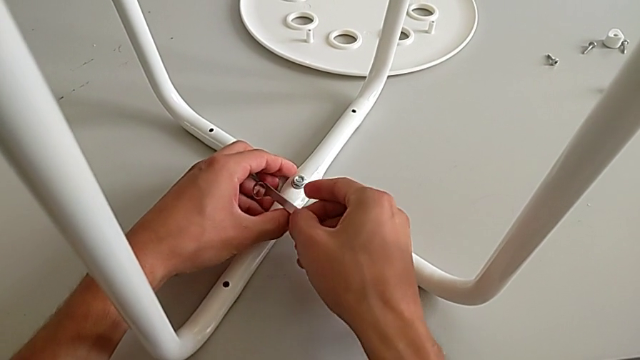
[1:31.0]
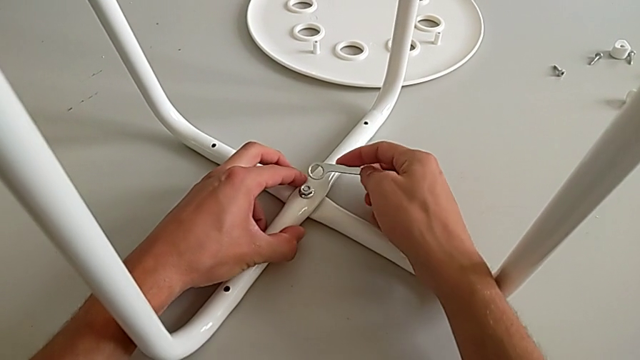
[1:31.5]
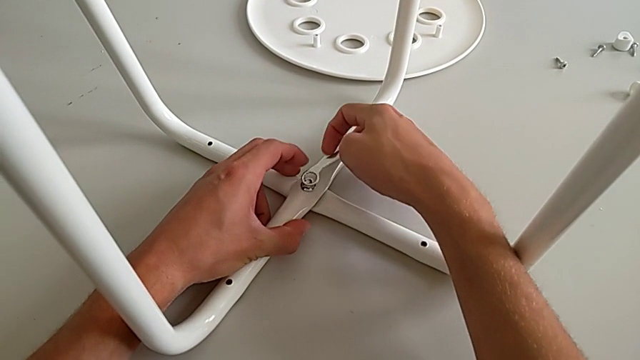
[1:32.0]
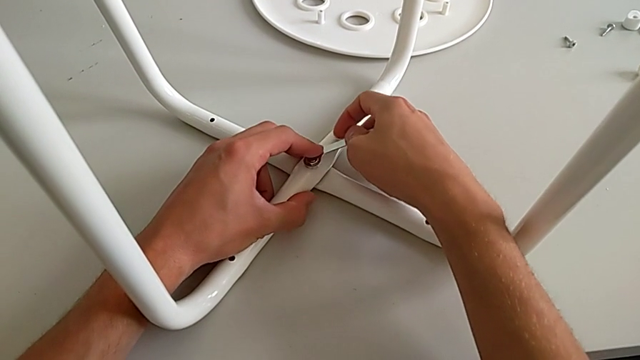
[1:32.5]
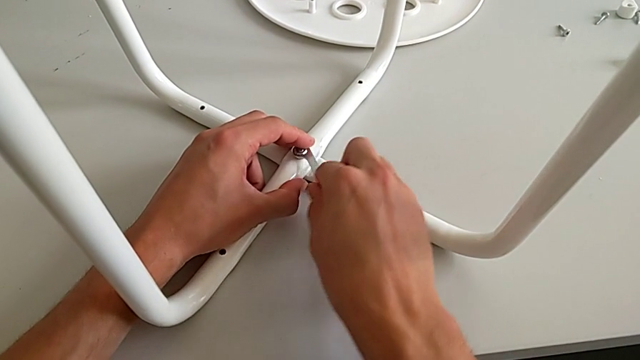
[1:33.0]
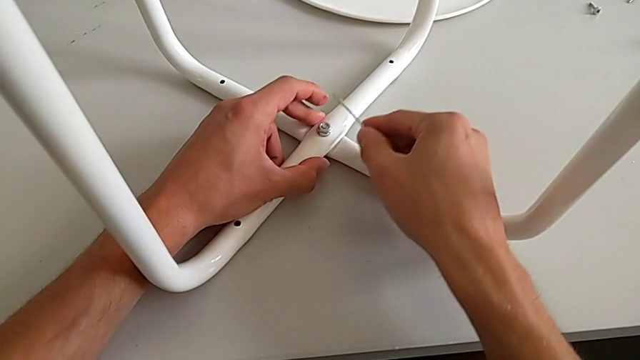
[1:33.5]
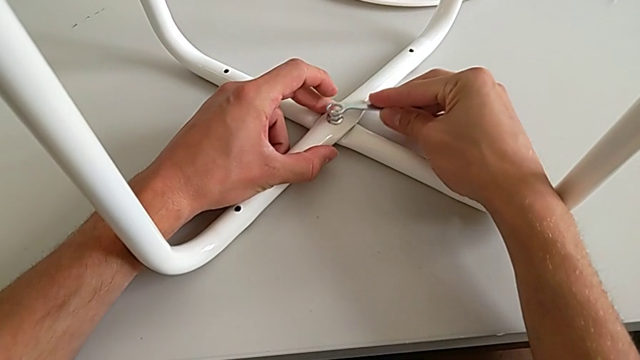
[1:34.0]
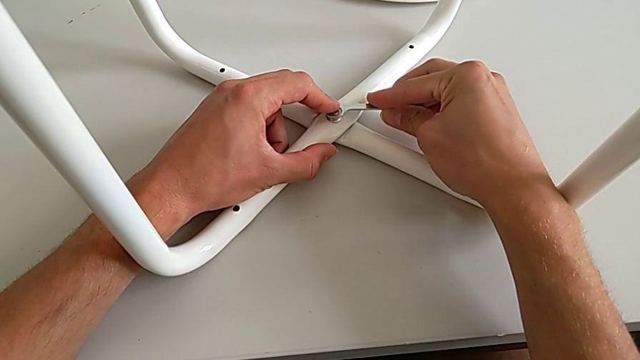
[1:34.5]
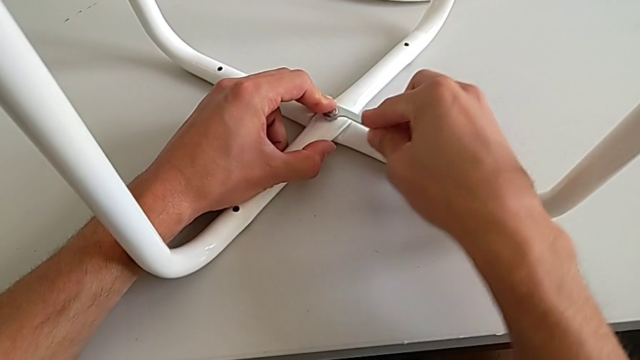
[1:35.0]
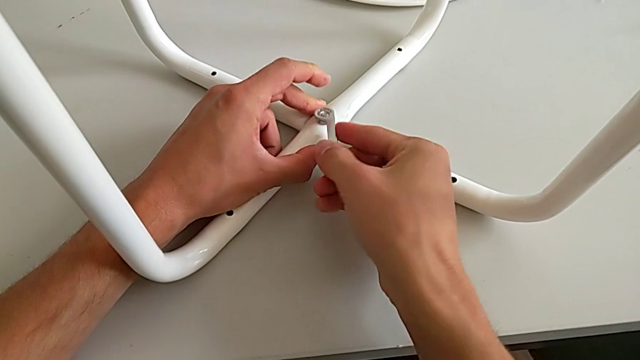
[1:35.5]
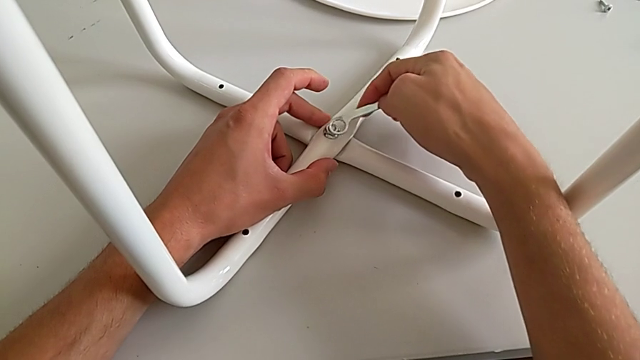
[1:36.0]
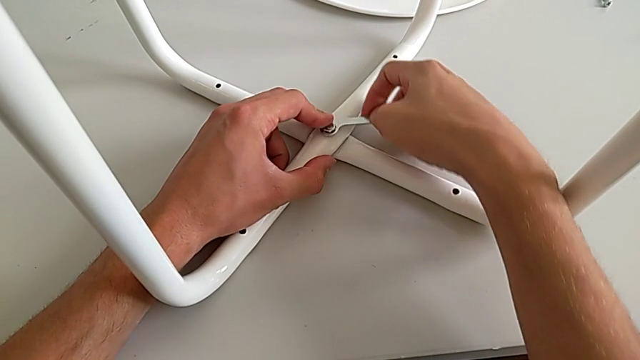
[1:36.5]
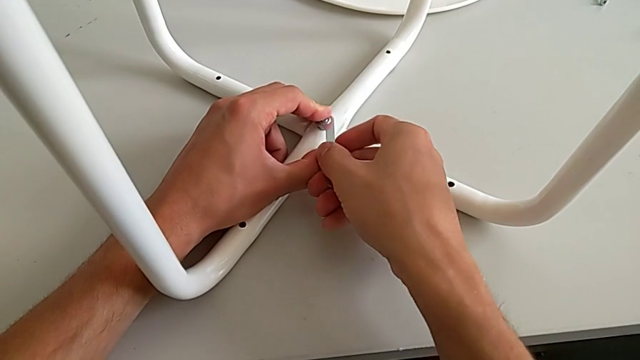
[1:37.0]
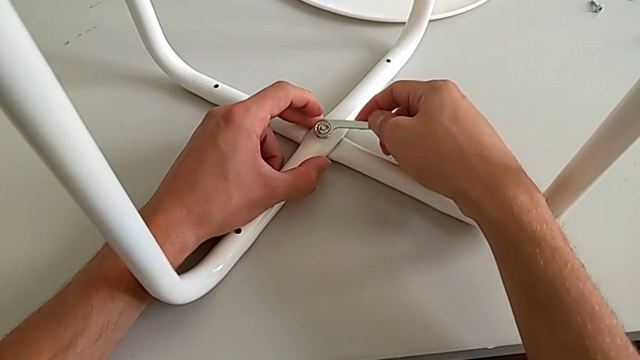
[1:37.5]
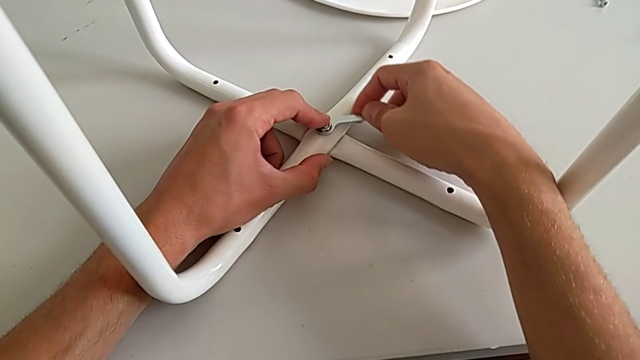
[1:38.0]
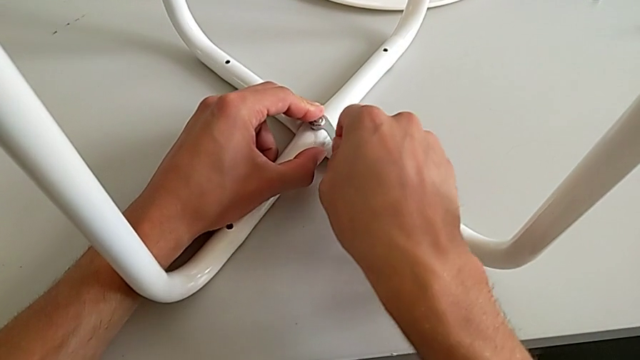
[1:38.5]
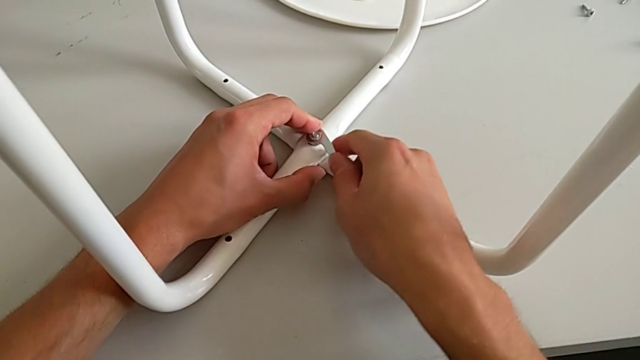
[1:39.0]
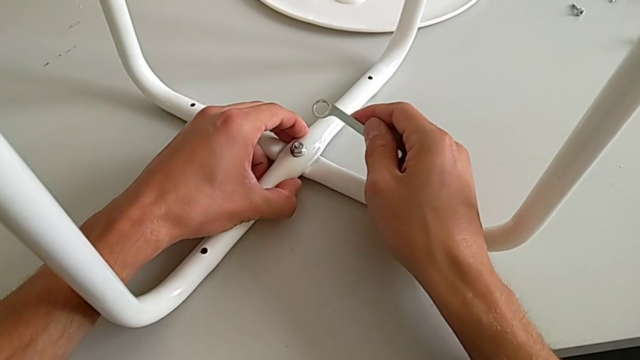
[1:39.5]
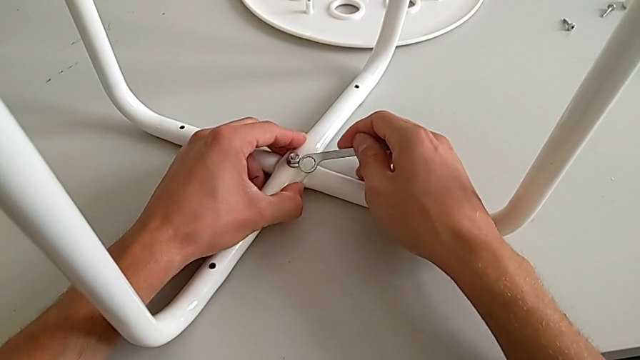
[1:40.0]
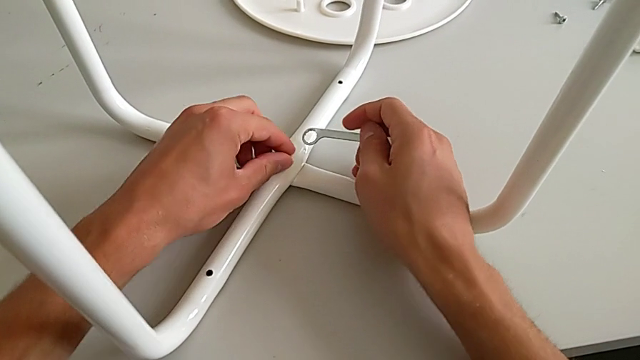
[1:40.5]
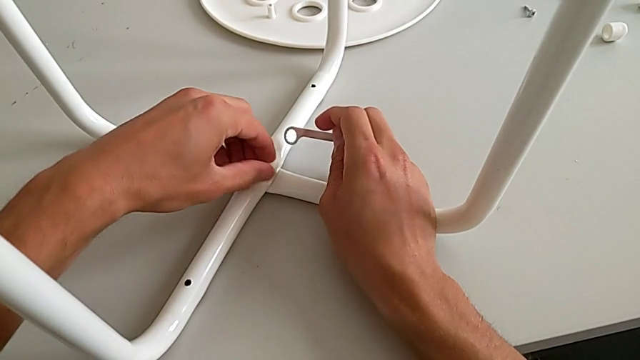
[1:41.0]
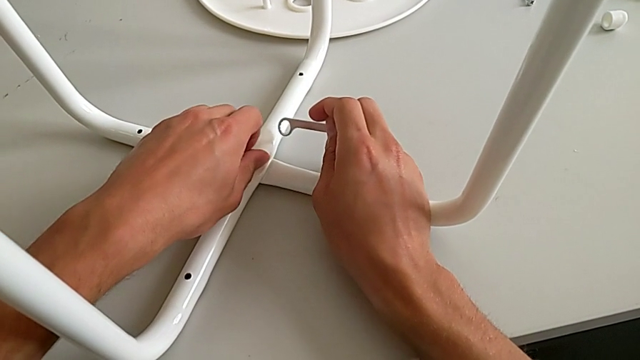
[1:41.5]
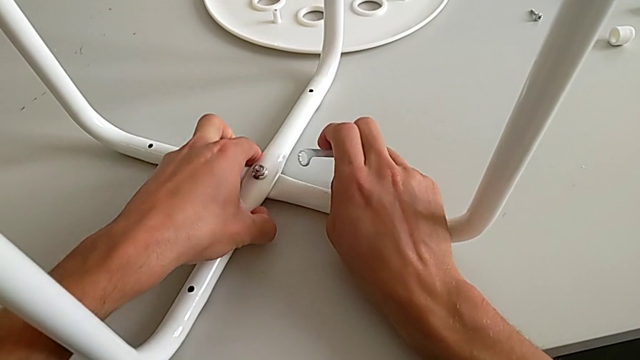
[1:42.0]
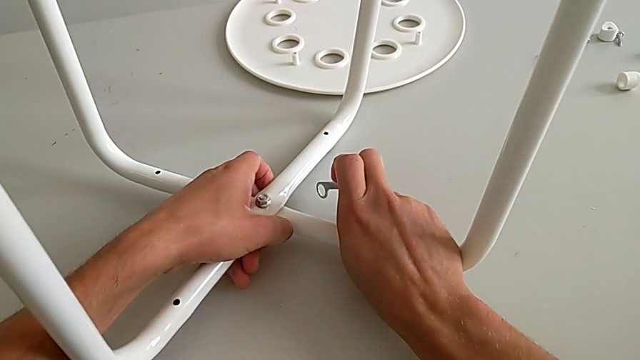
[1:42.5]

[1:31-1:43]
The camera wearer is assembling the leg. They withdraw the hexagonal wrench, insert it, screw the hex nut, withdraw the hexagonal wrench, insert it, screw the hex nut, withdraw the hexagonal wrench, insert it, screw the hex nut, withdraw the hexagonal wrench, insert it, screw the hex nut, withdraw the hexagonal wrench, wrongly screw the hex nut with the left hand and grab the leg with the left hand.

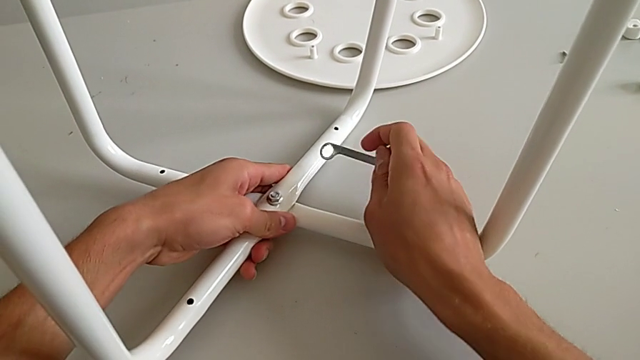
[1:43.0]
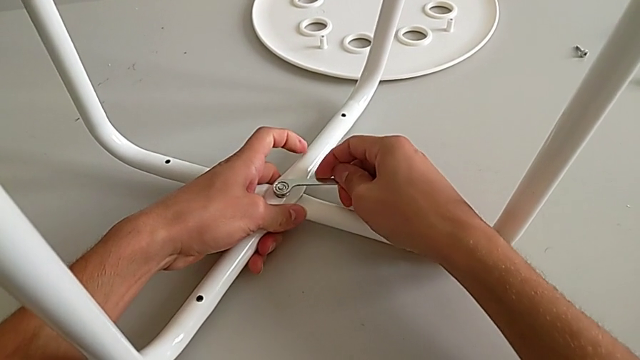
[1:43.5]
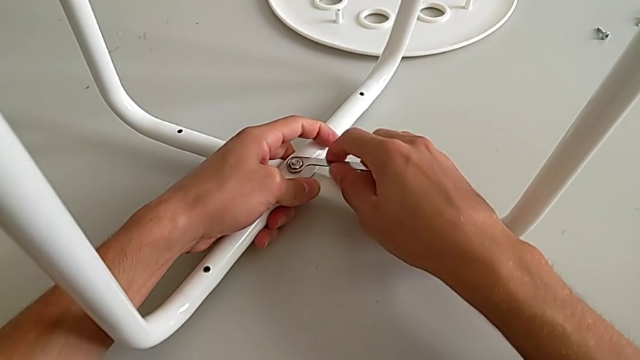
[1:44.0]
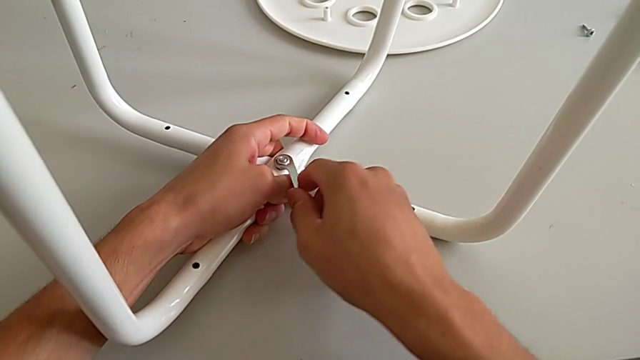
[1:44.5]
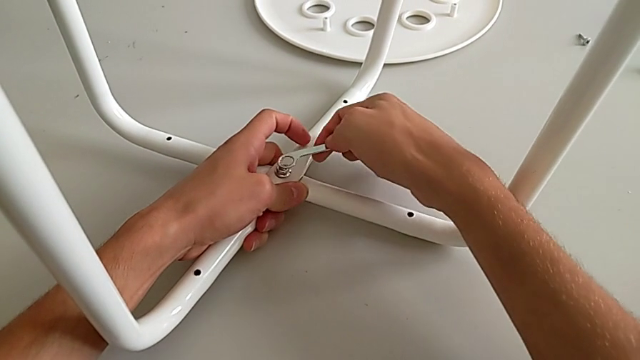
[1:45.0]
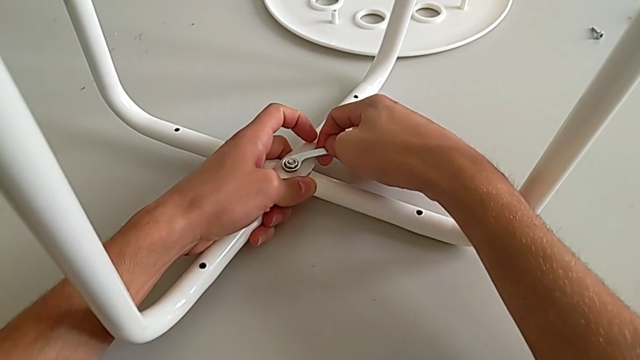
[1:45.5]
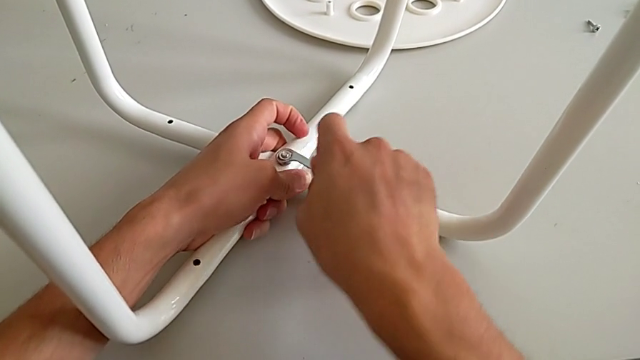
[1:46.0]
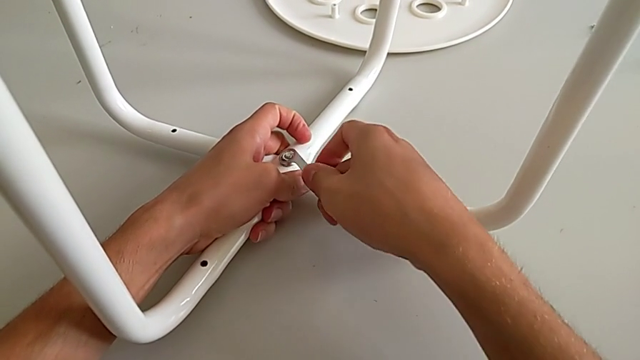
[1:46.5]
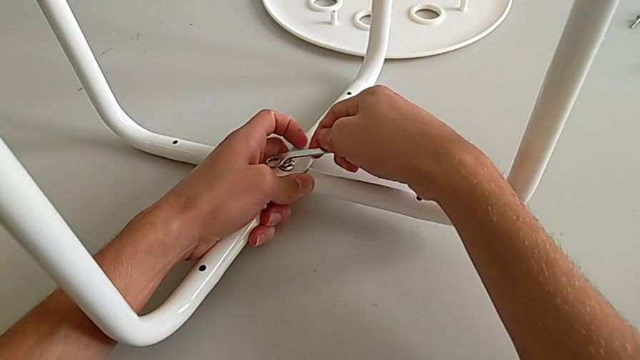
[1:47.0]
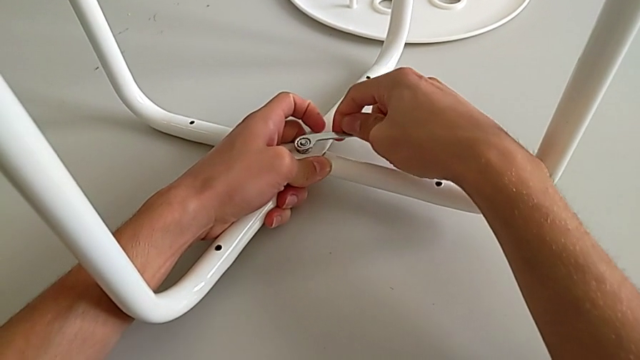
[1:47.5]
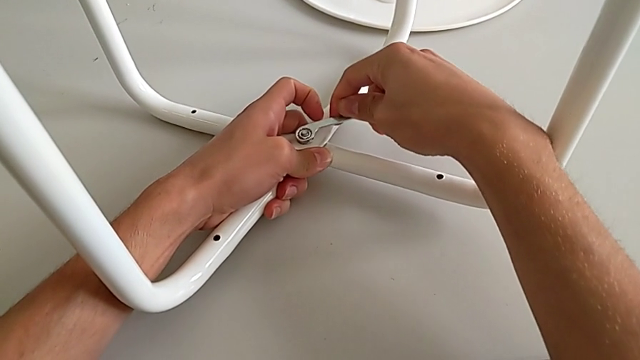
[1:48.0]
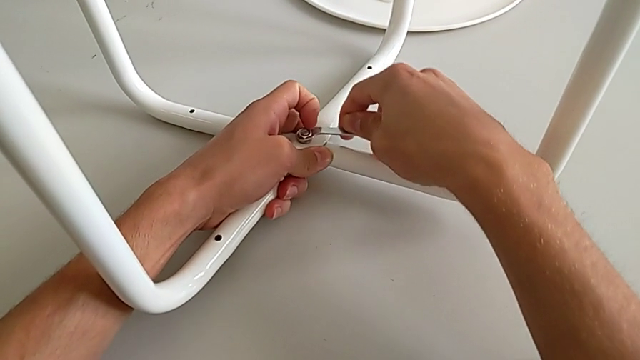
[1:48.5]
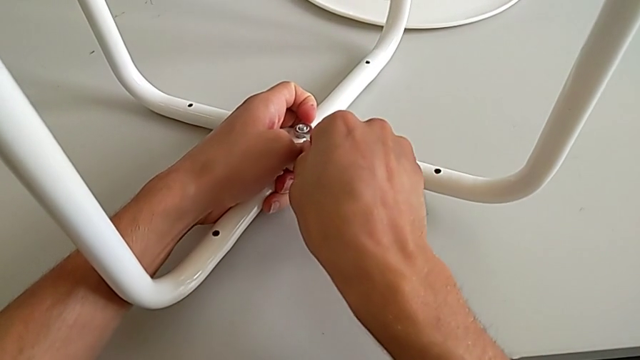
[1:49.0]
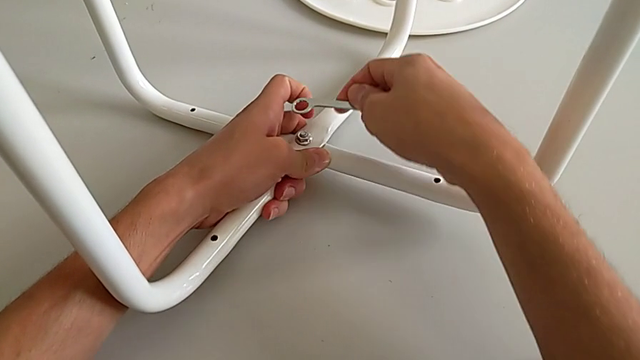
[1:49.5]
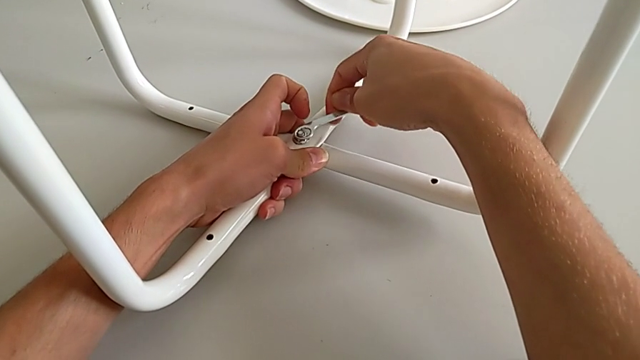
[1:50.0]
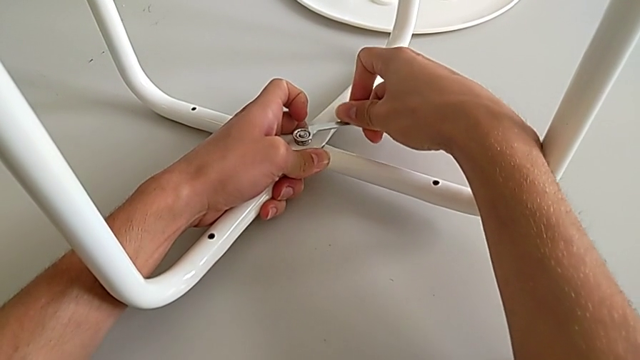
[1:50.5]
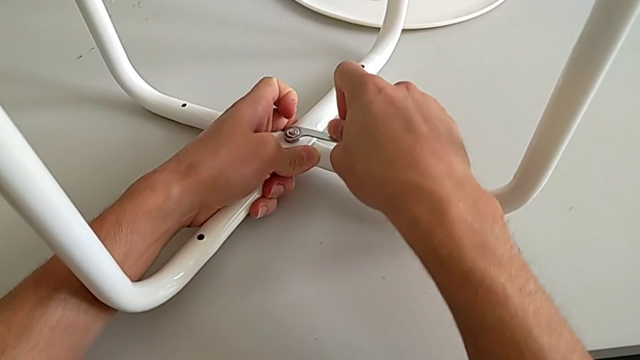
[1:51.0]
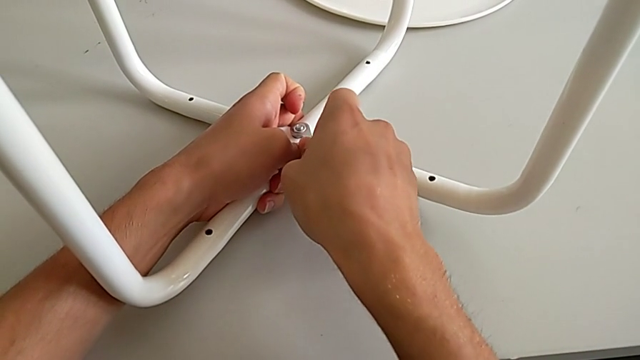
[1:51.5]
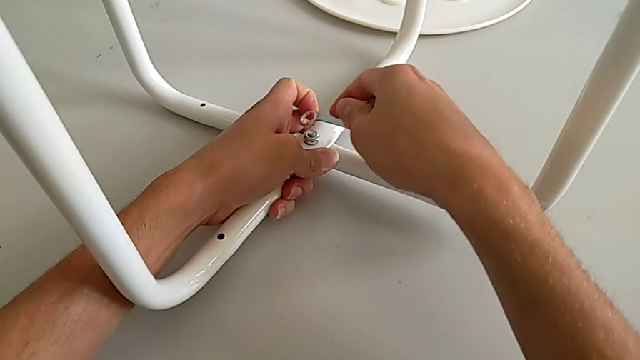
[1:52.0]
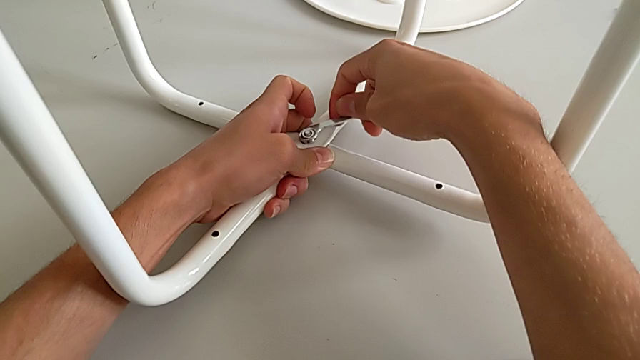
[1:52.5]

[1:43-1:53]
The camera wearer is assembling the leg. They insert the hexagonal wrench, screw the hex nut, withdraw the hexagonal wrench, insert it, screw the hex nut, withdraw the hexagonal wrench, insert it, screw the hex nut, withdraw the hexagonal wrench, insert it, screw the hex nut, withdraw the hexagonal wrench and insert it.
